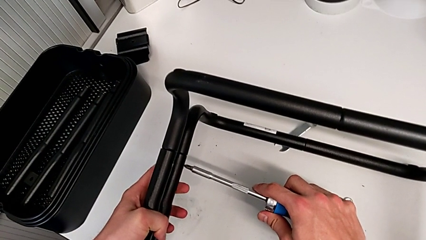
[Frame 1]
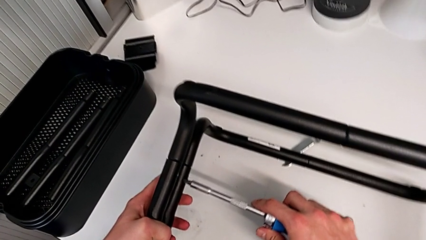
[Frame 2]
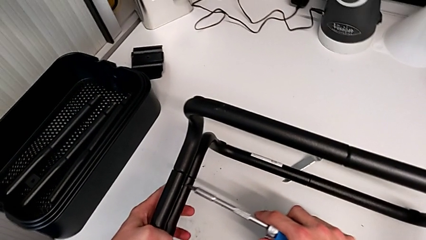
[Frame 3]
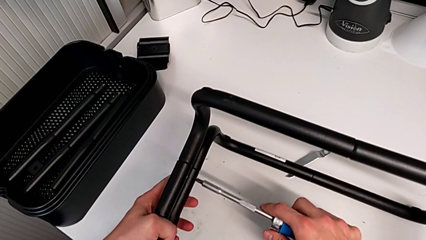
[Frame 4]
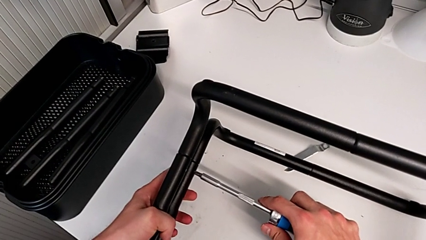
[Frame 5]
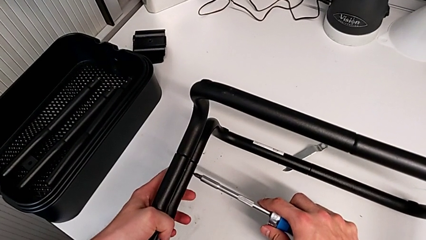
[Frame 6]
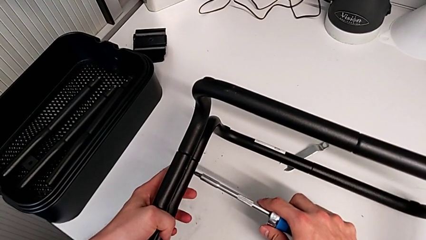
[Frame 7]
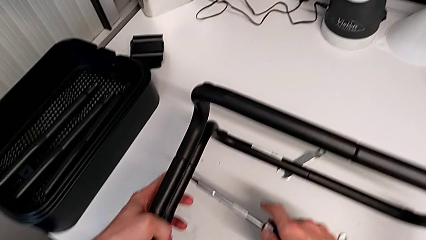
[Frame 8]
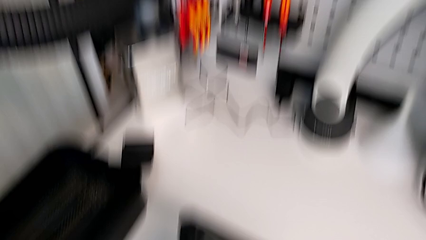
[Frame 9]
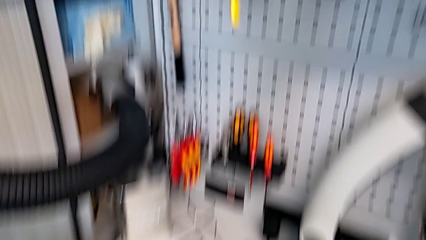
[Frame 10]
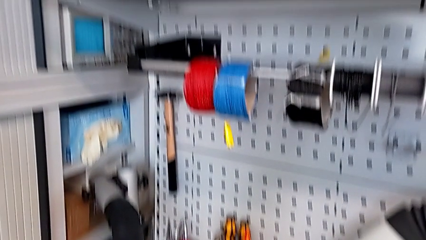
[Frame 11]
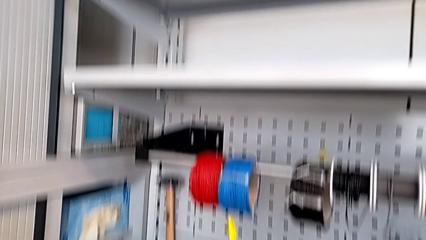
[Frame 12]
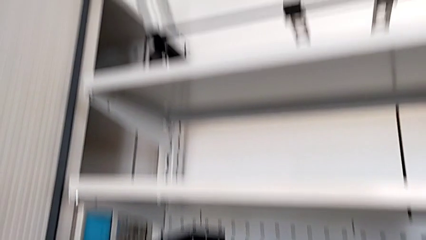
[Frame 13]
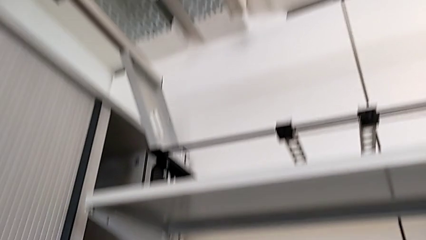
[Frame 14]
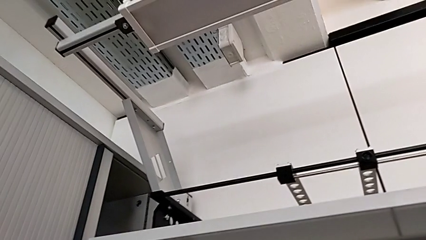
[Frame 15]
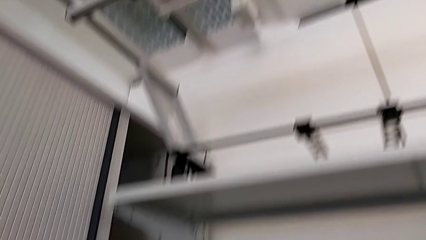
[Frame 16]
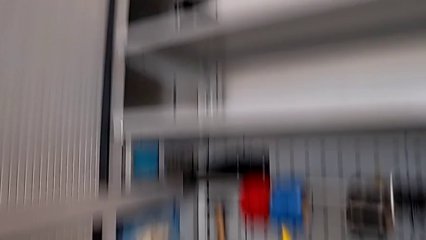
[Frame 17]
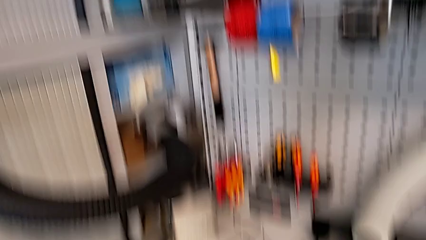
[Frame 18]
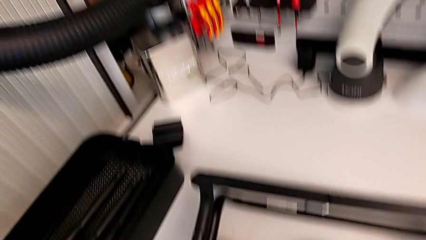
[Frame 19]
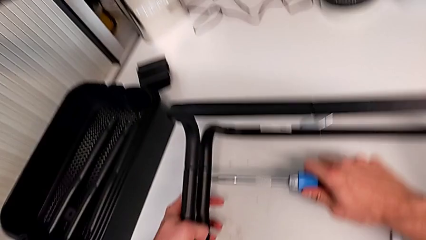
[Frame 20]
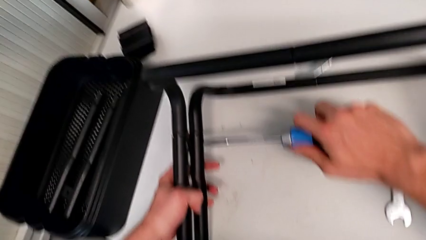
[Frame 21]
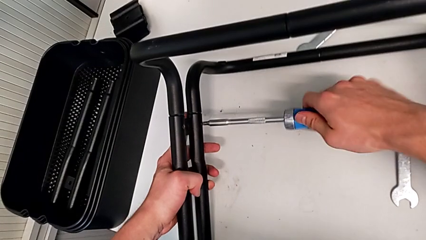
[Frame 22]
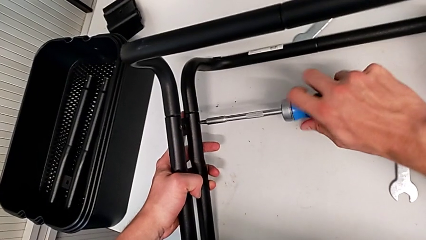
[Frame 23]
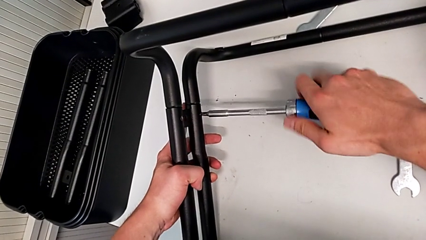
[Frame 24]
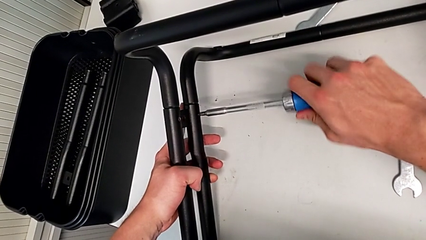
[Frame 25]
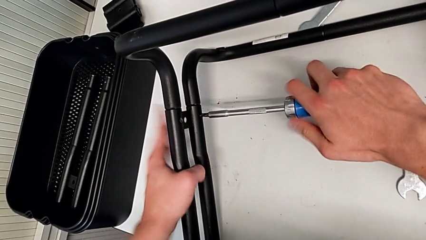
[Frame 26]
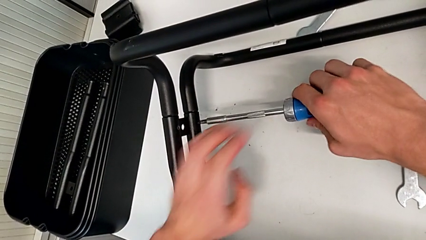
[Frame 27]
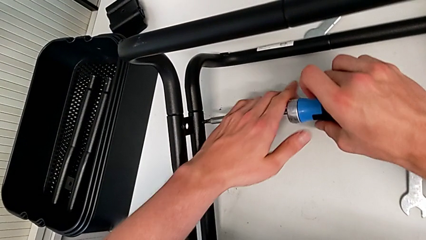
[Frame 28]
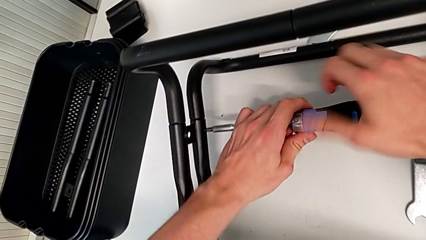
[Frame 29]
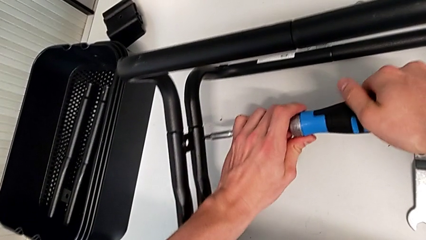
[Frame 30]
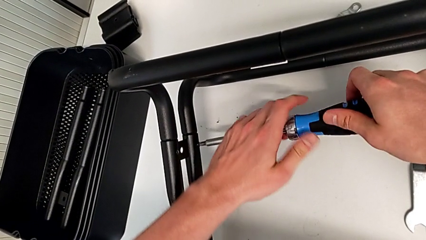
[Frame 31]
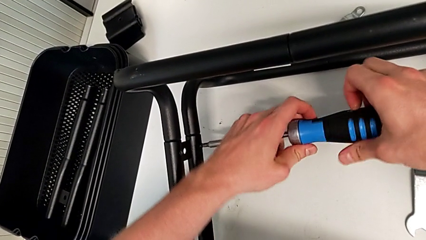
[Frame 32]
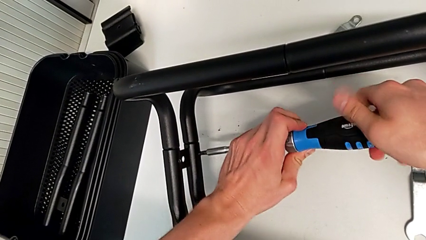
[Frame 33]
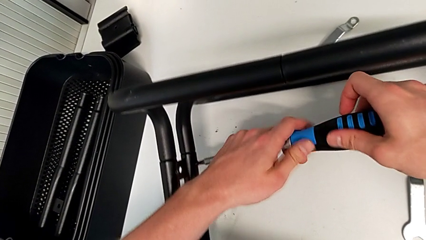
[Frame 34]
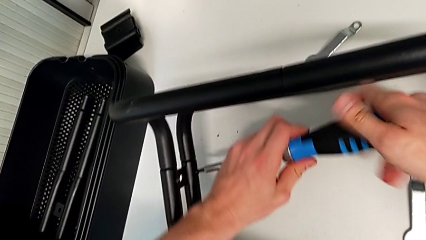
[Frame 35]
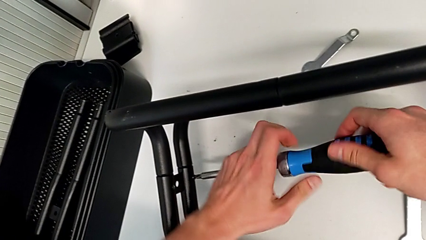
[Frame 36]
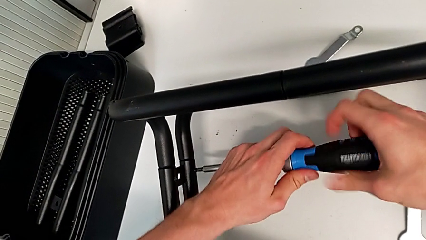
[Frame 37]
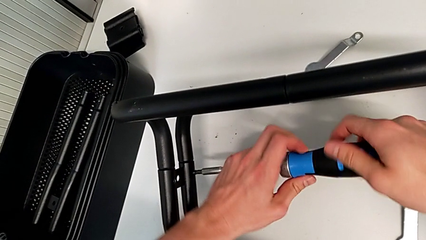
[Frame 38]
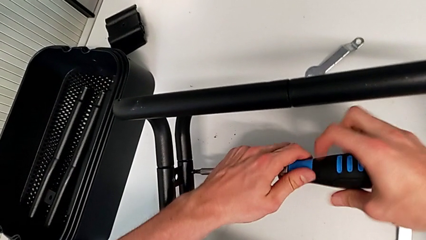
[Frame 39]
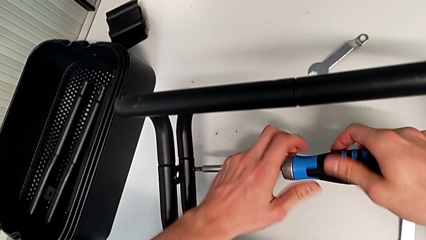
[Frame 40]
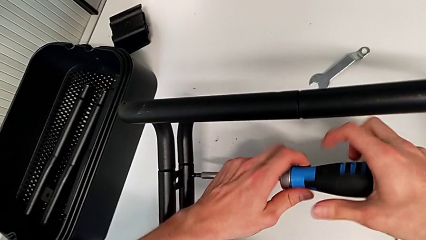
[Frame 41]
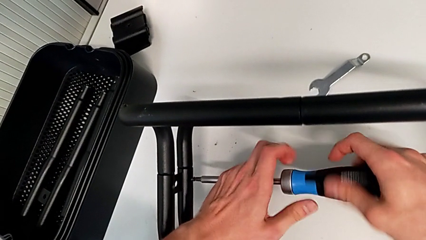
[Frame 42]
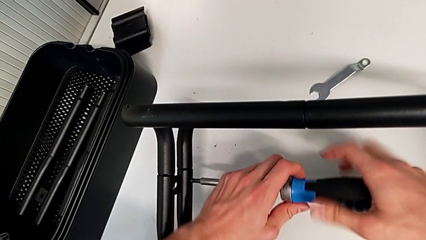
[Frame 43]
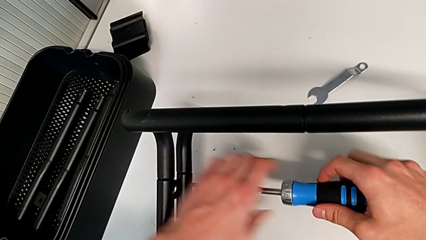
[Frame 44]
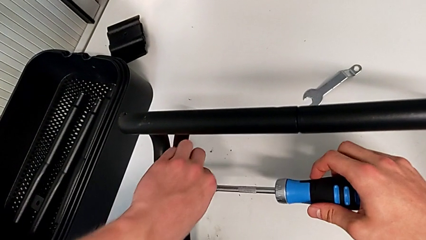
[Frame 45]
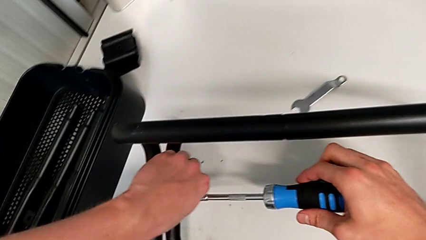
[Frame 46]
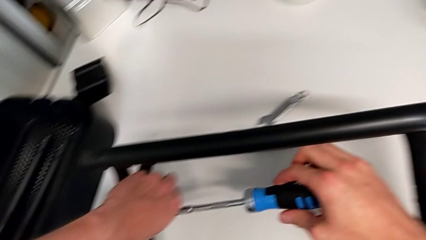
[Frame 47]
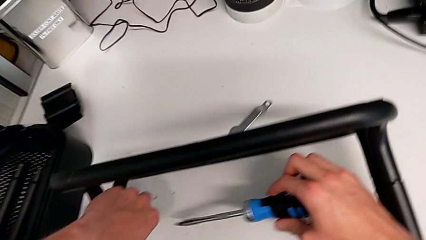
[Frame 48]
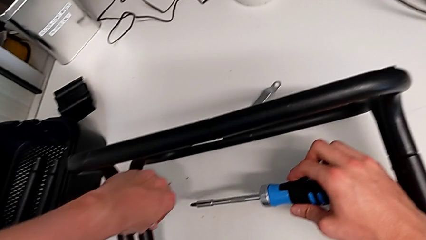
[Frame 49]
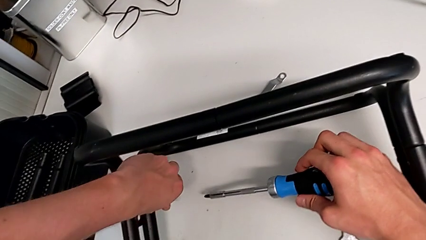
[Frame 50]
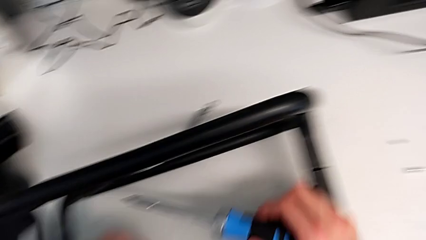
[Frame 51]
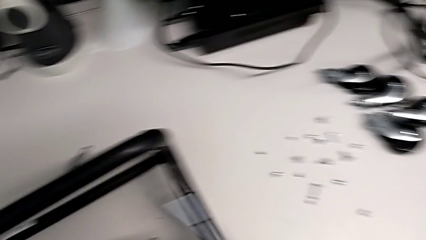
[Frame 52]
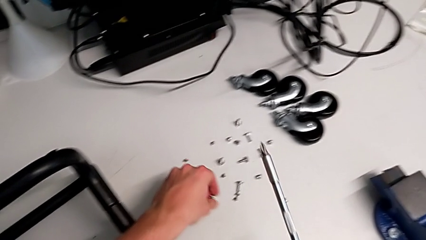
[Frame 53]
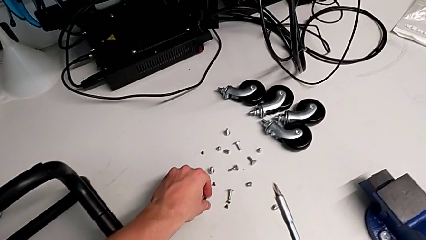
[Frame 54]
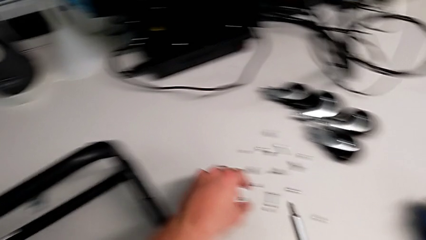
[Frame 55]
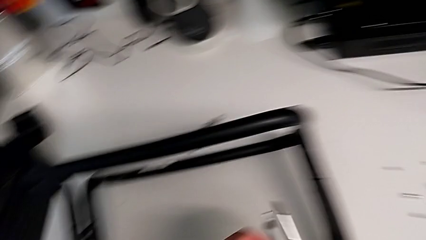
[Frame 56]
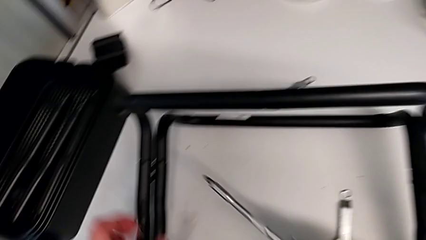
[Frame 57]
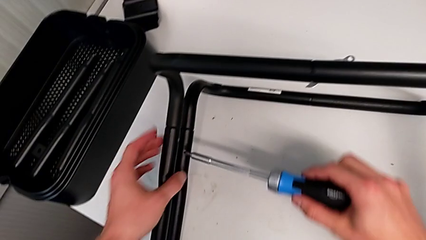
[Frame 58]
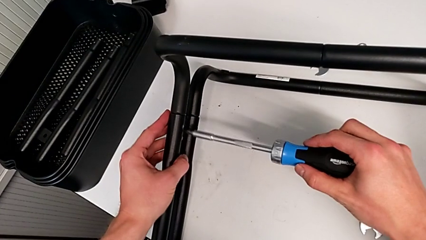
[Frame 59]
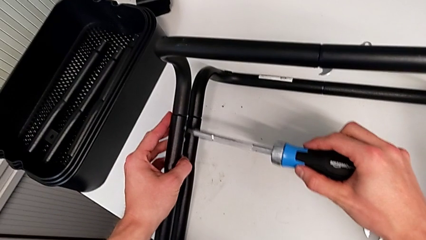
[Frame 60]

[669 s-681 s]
The camera wearer is unscrewing the second screw from the first leg of the furniture. They keep unscrewing the screwdriver and place the screw.

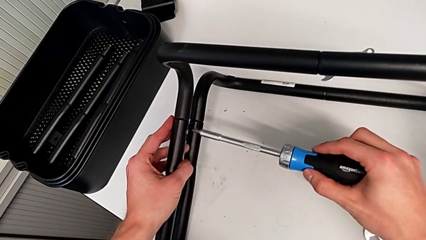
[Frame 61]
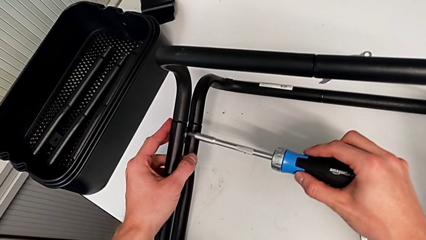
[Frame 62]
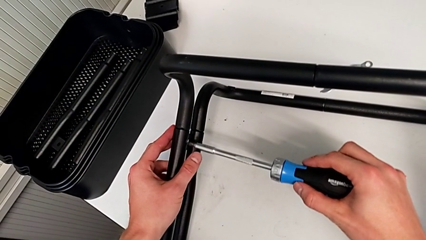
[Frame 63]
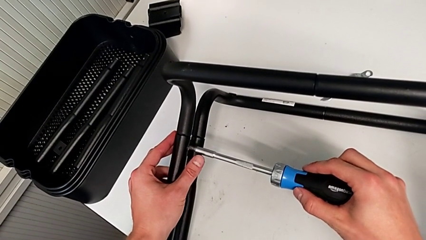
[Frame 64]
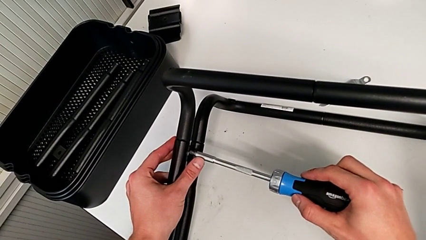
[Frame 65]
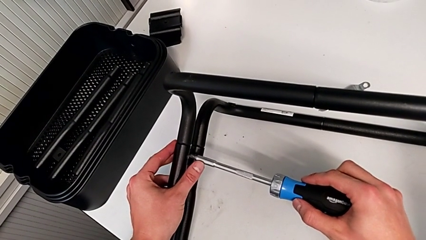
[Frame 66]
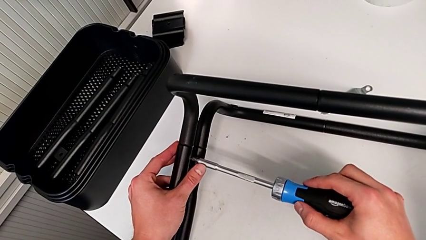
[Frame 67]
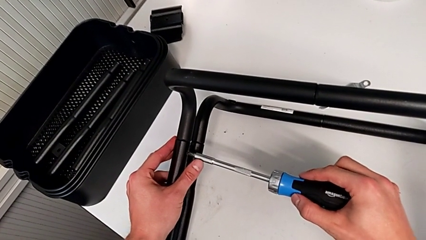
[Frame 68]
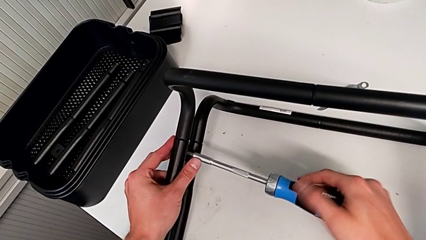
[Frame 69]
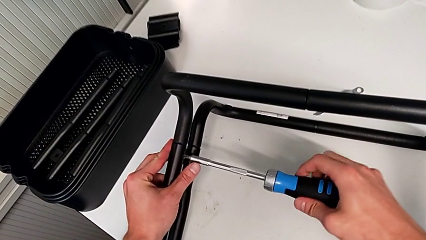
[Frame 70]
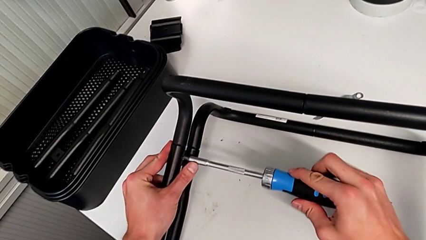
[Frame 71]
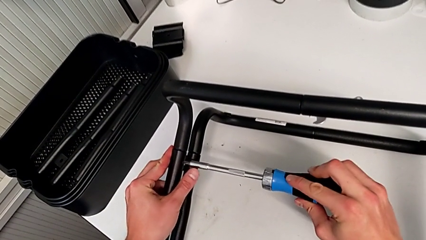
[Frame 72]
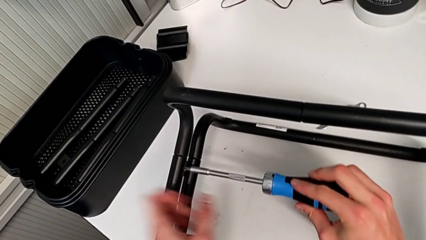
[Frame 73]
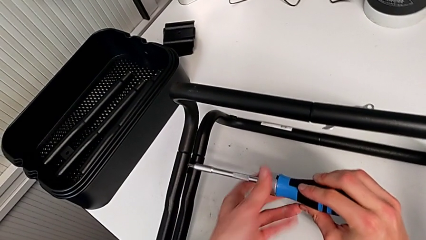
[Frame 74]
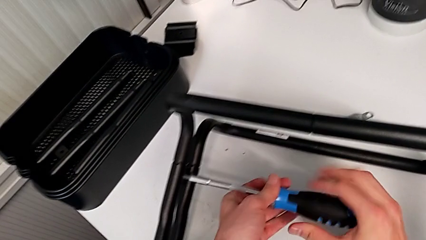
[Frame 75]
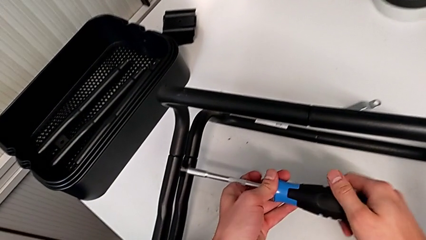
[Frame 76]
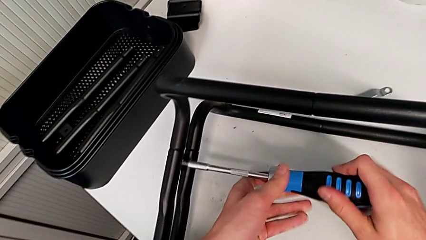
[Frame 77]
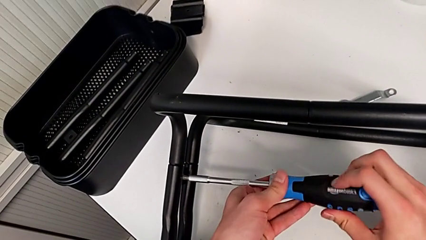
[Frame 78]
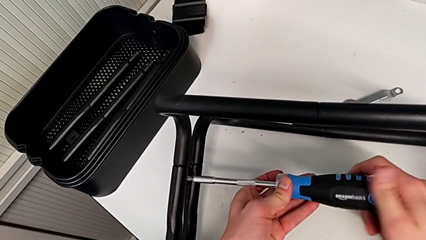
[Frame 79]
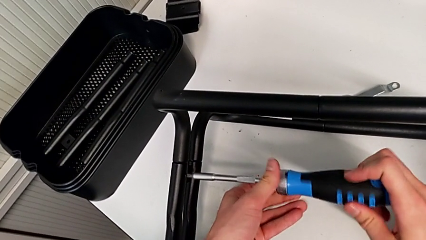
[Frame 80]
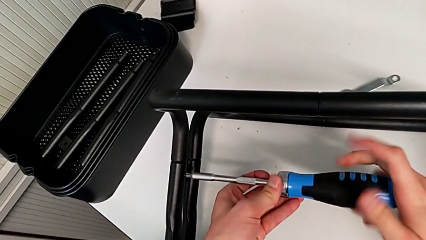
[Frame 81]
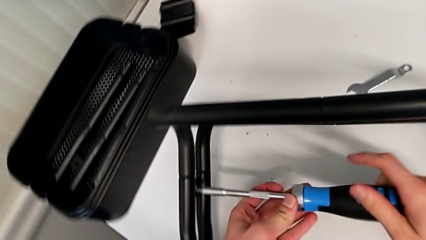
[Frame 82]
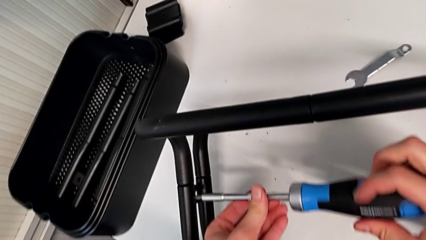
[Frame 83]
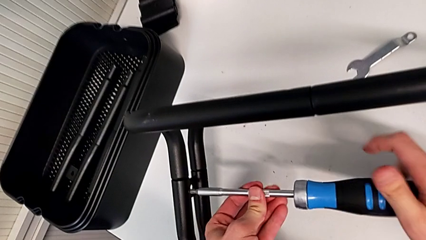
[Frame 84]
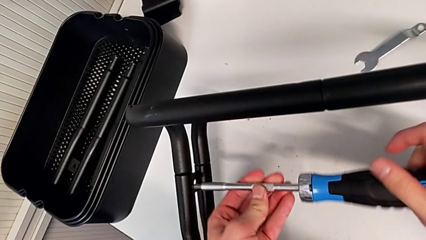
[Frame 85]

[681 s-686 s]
The camera wearer is unscrewing the second screw from the second leg of the furniture. They begin to unscrew the screw.
